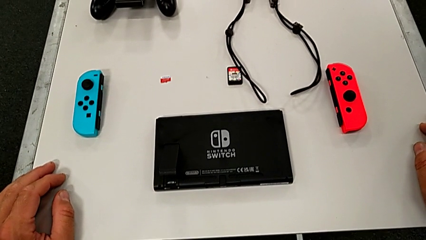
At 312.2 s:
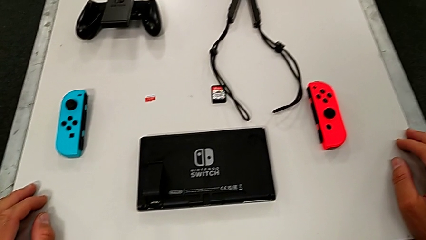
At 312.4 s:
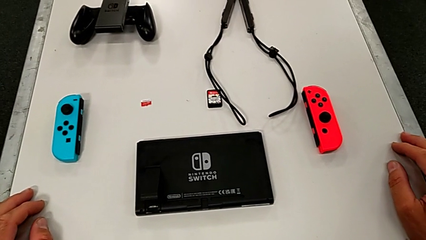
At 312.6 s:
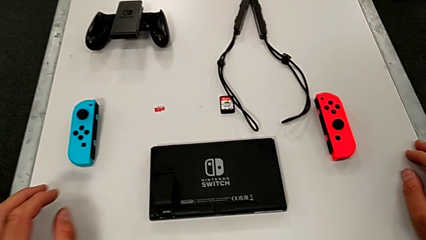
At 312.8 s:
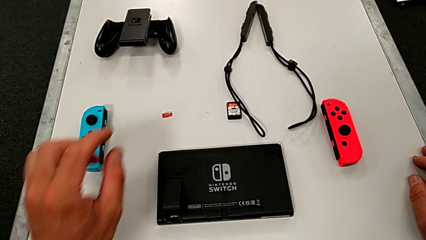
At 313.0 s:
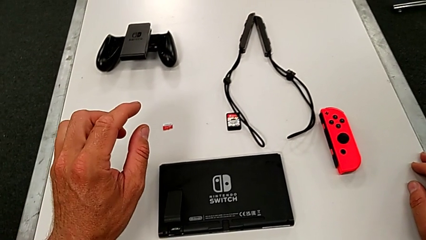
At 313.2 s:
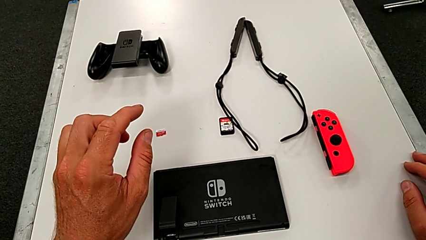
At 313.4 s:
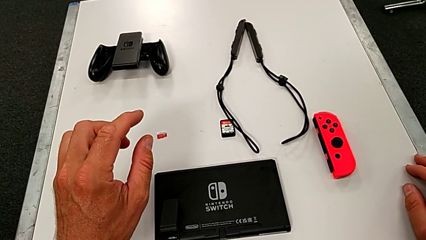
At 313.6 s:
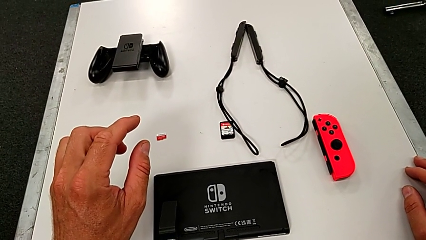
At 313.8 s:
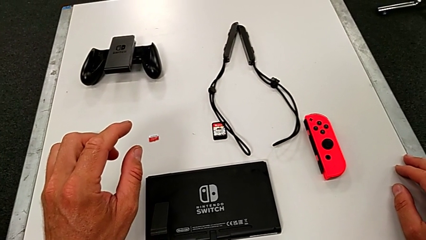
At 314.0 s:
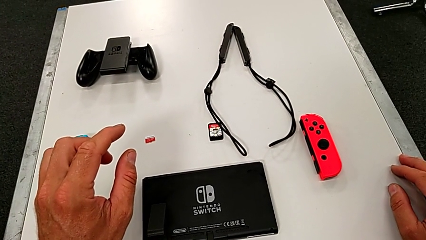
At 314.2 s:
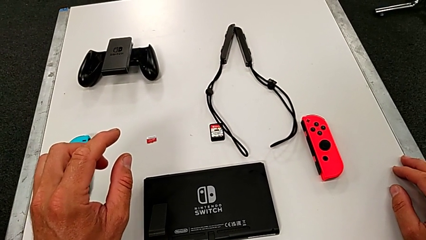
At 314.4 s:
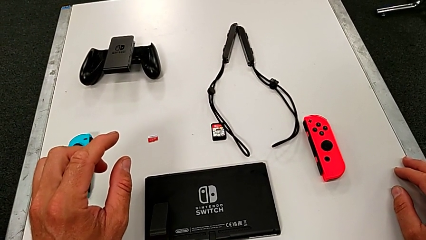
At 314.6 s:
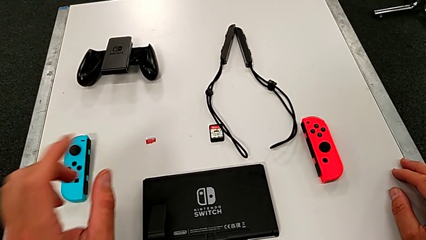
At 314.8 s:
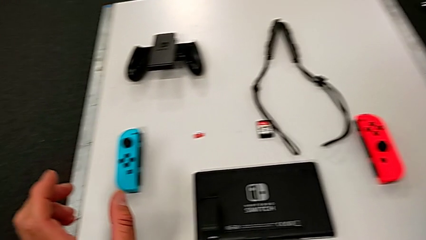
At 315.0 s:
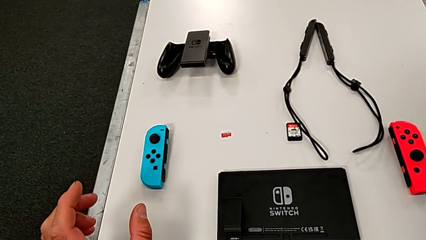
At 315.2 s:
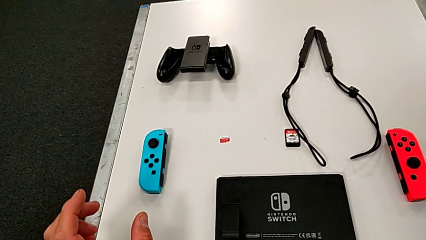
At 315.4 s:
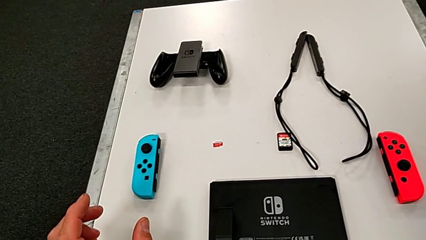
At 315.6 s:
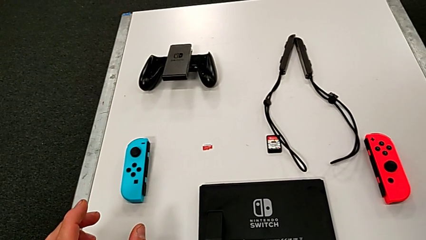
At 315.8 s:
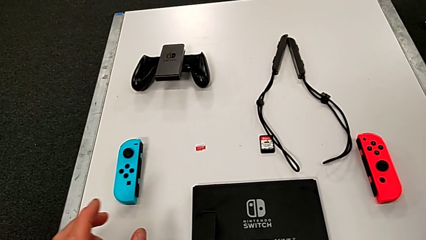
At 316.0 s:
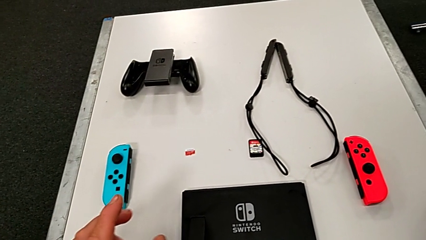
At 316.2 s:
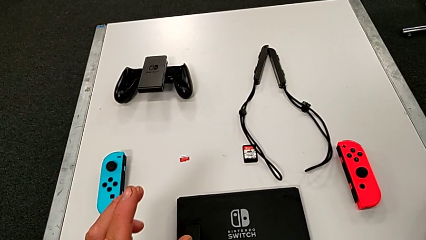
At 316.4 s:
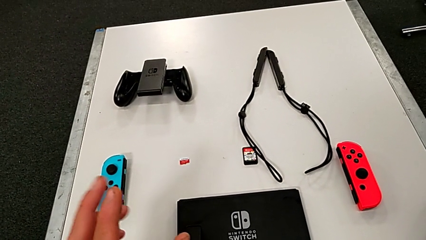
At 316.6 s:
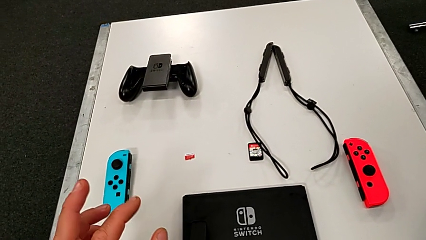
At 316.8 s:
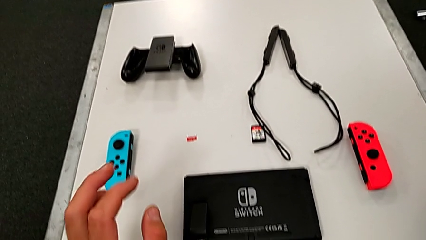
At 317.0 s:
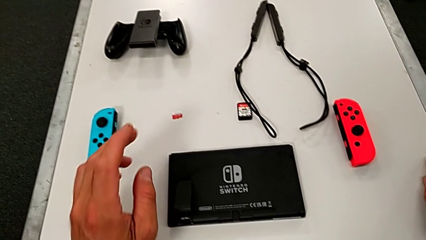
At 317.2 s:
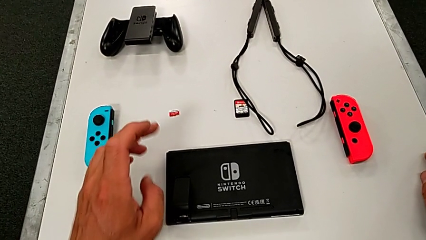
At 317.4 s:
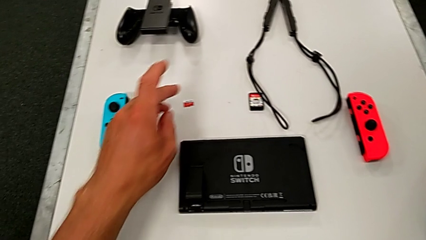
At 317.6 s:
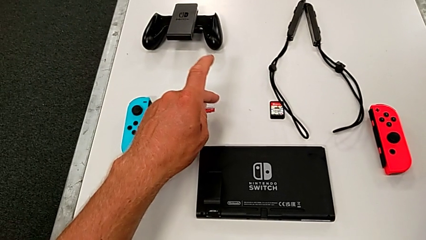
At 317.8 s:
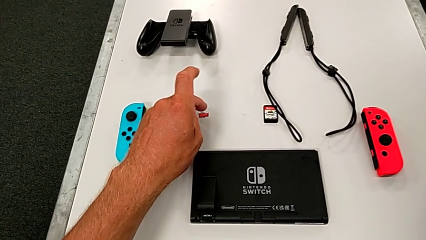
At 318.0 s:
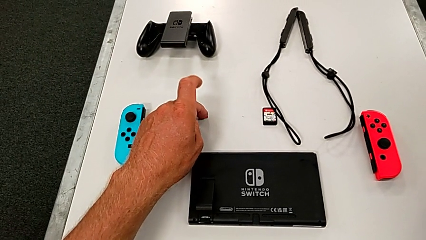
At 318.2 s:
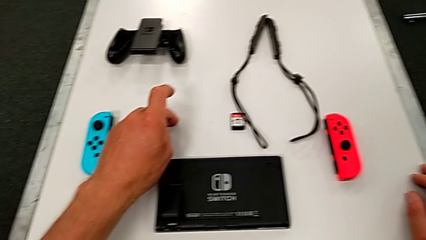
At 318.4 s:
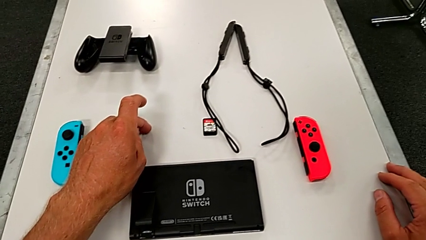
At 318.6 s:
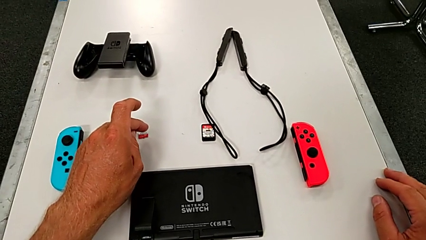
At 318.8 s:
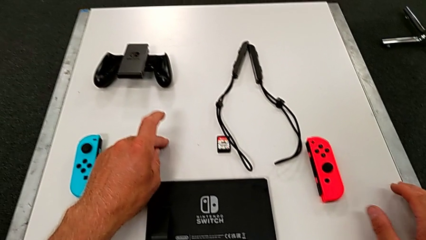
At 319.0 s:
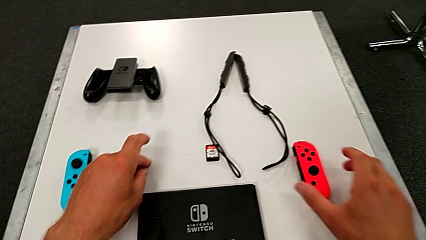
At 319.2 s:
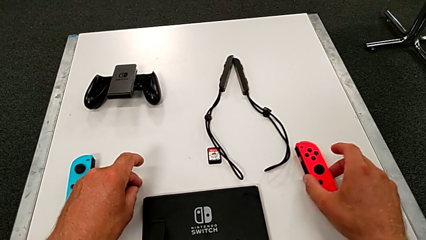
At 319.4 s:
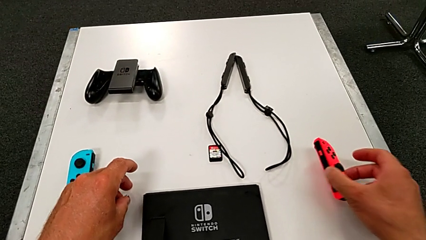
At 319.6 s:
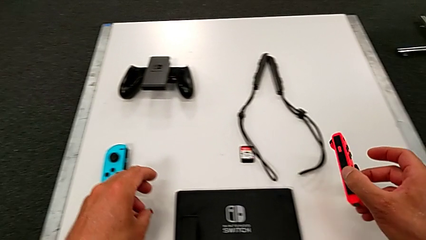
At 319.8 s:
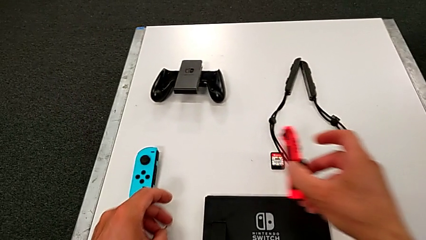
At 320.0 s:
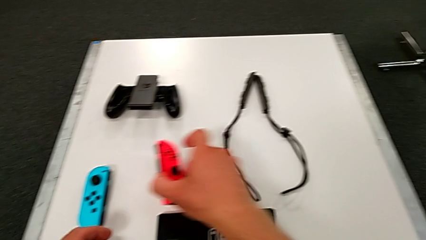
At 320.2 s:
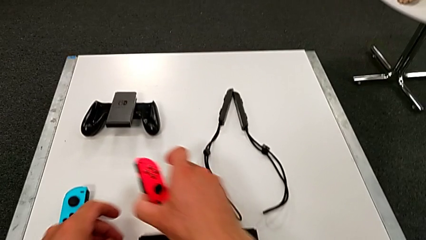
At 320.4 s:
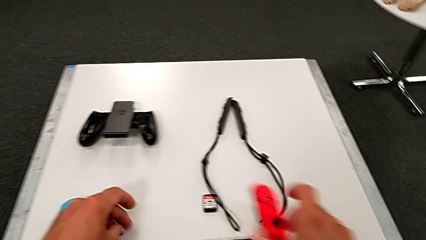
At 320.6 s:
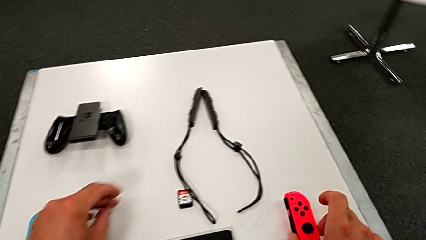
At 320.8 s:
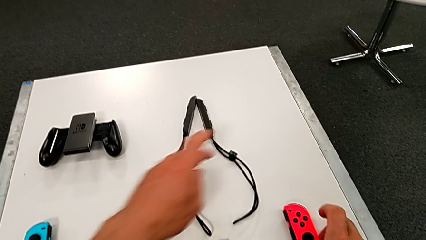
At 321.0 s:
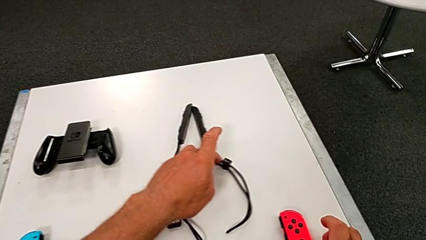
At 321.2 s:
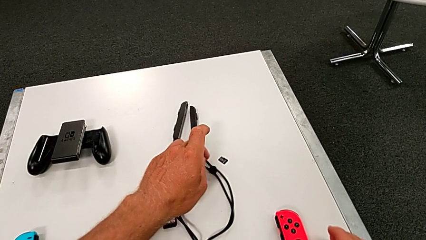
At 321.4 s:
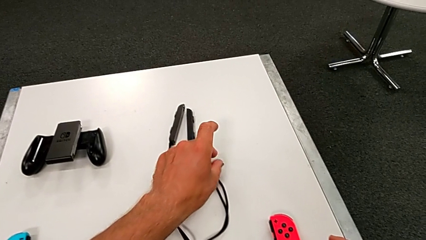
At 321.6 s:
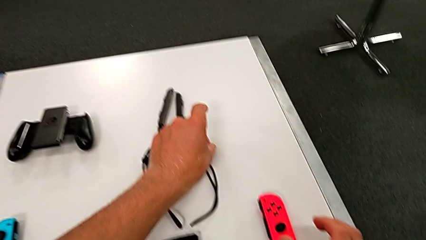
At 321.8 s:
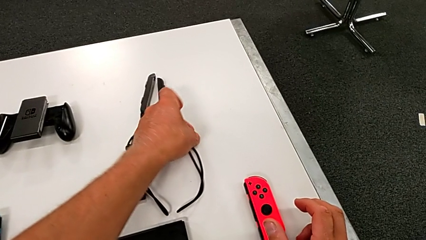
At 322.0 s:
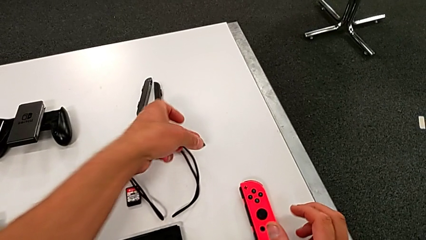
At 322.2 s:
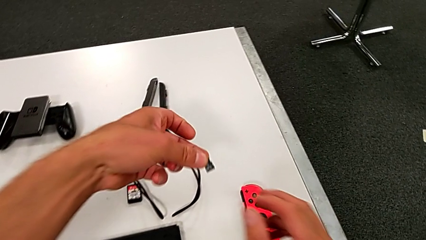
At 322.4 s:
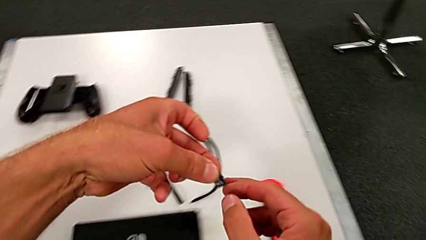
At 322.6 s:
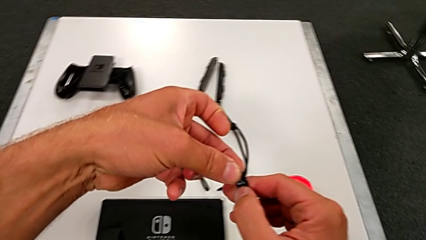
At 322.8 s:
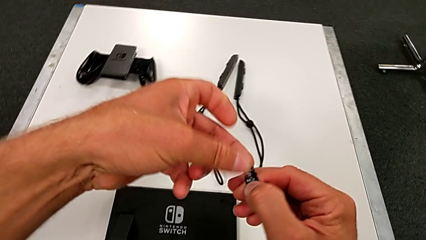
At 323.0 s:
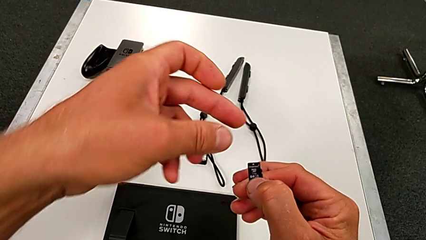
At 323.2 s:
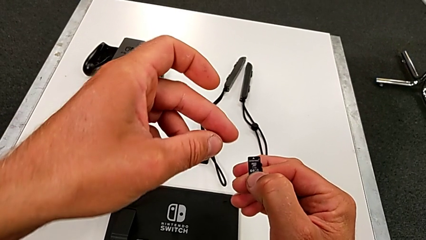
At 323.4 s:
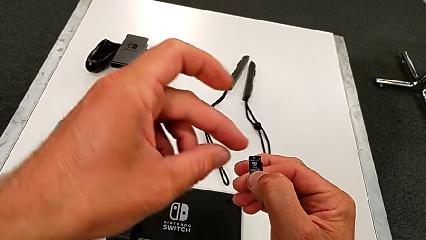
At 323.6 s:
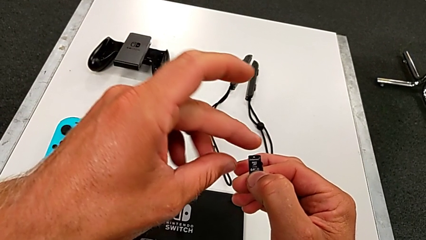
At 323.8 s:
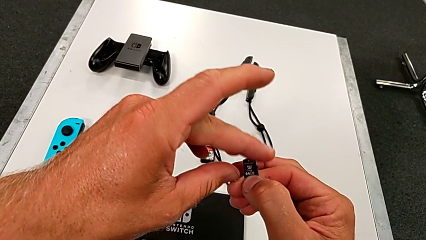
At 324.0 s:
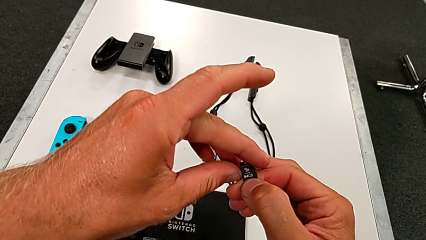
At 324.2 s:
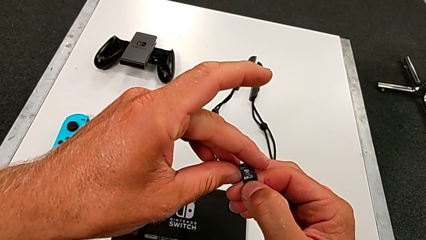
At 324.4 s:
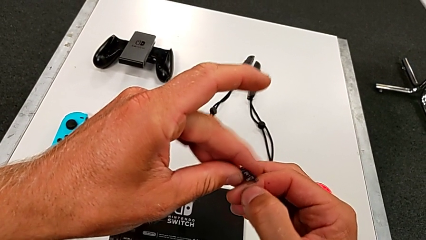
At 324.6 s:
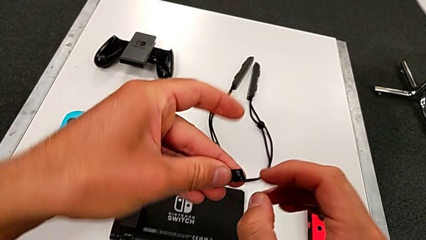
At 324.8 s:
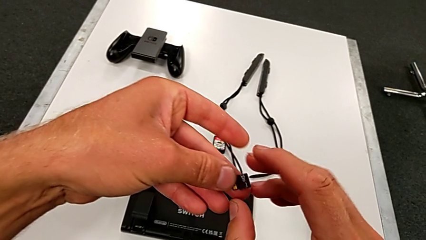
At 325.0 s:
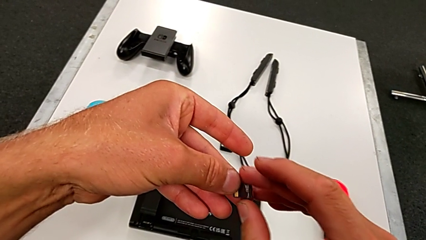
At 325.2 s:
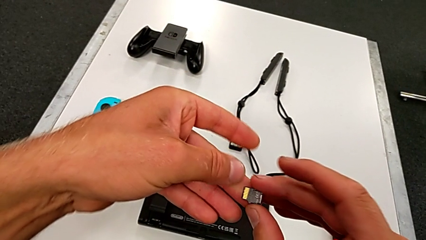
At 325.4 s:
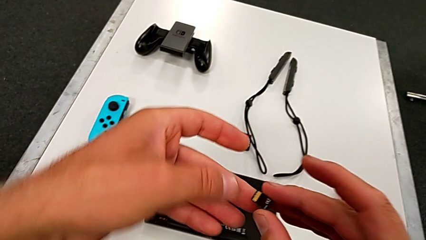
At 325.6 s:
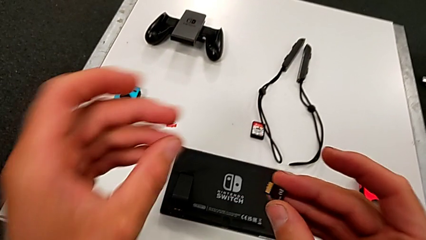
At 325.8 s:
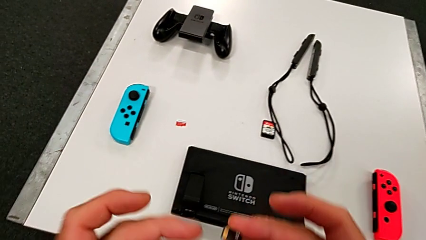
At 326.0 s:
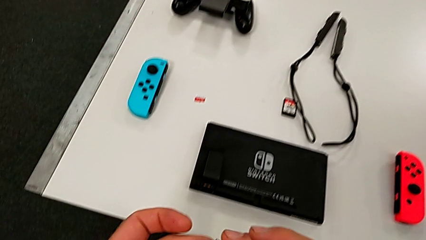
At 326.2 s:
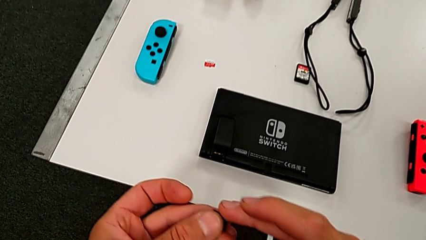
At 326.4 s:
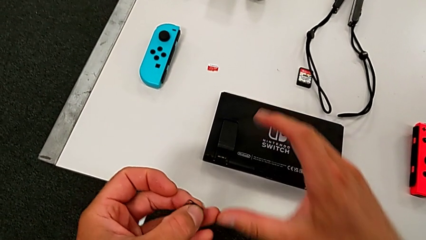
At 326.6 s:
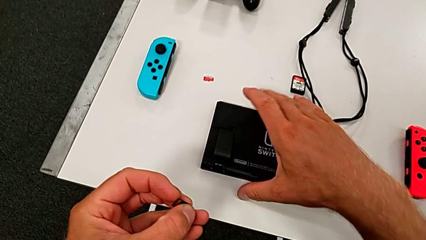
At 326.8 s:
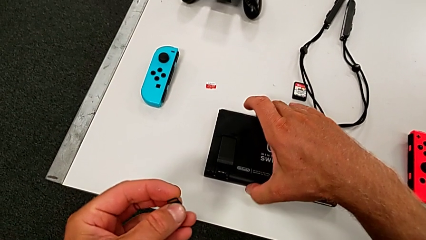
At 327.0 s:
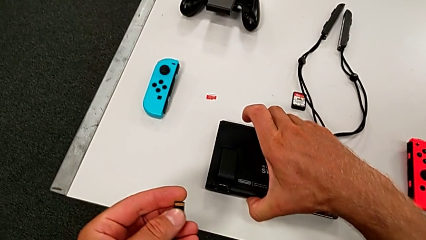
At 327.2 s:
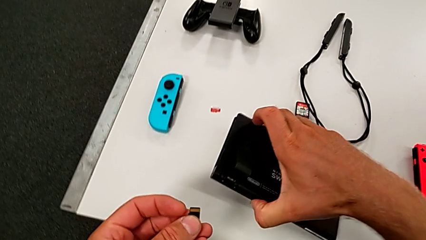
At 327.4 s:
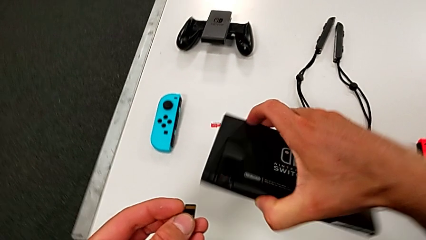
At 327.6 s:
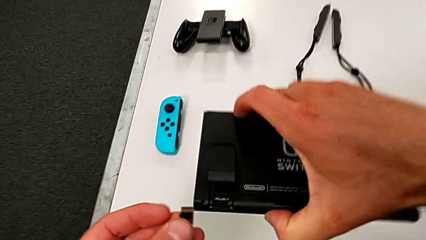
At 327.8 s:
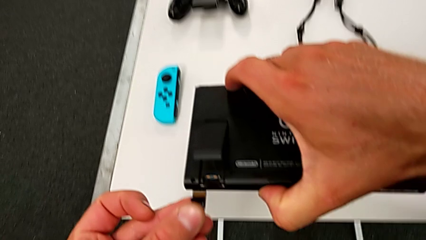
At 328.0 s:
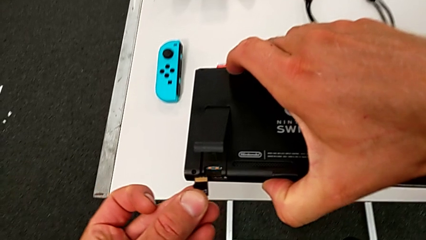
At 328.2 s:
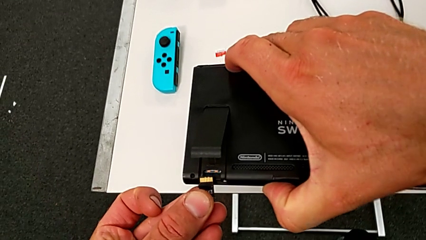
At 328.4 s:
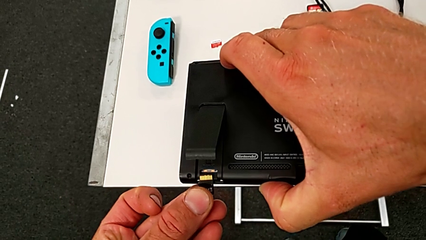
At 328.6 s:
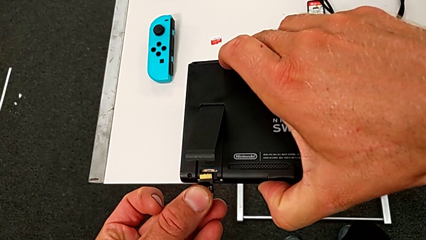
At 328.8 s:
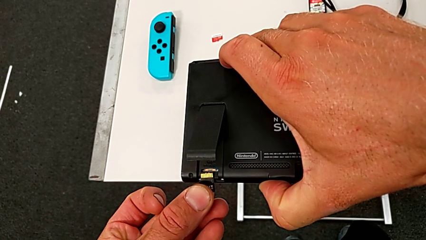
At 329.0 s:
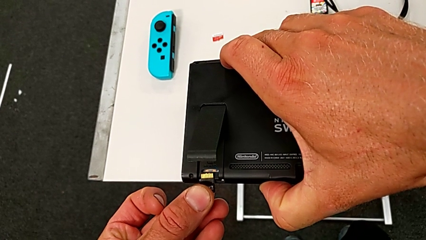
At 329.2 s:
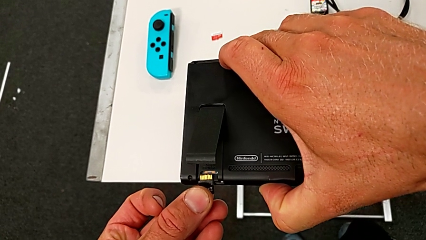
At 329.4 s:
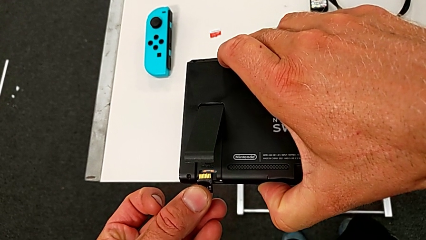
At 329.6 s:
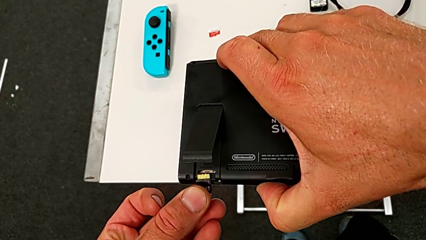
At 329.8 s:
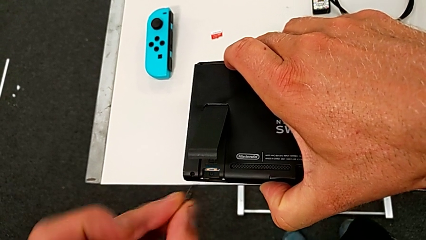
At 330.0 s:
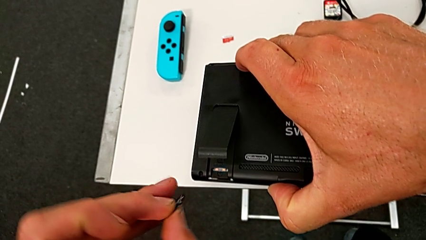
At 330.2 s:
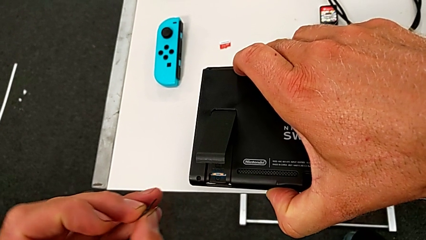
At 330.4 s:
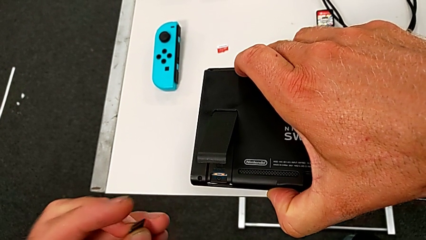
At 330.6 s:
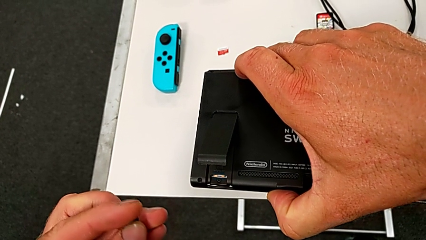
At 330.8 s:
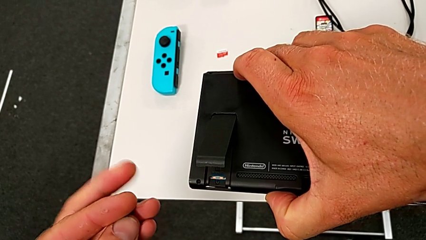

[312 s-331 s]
The camera wearer is pulling out the little SD card. They grab the red Joy-Con controller, grab the new SD card and grab the black Nintendo Switch.
